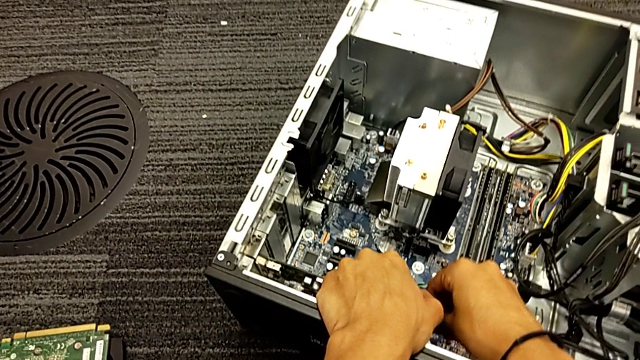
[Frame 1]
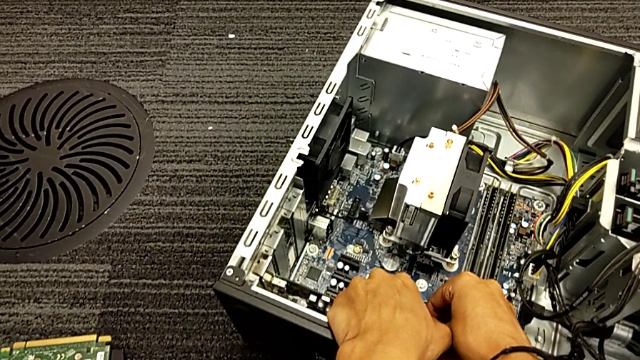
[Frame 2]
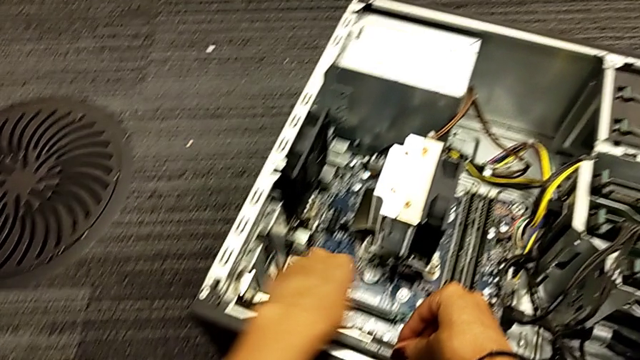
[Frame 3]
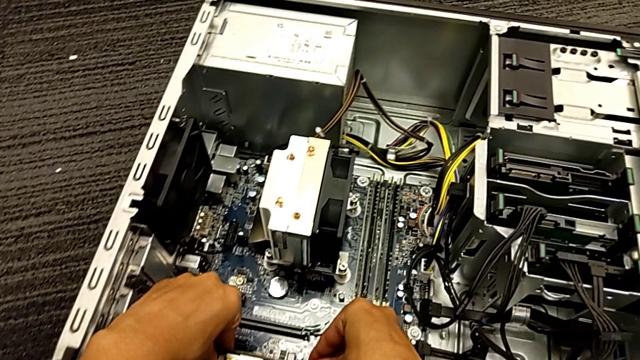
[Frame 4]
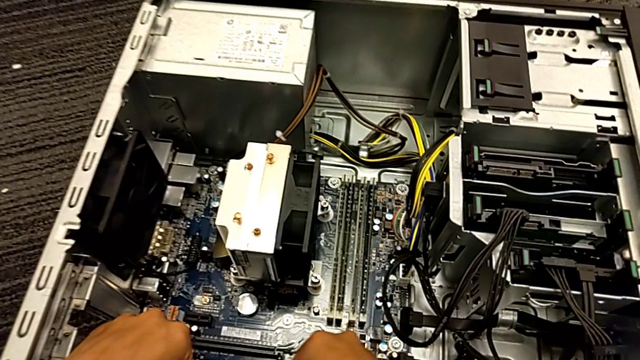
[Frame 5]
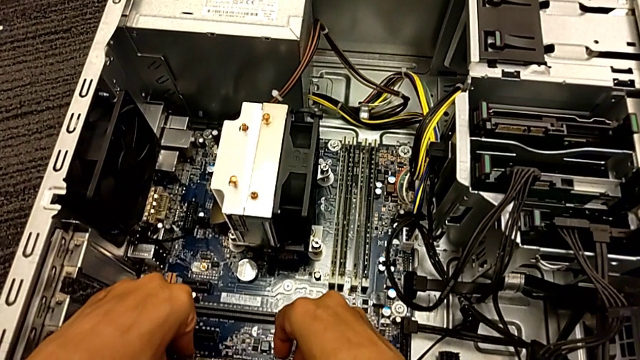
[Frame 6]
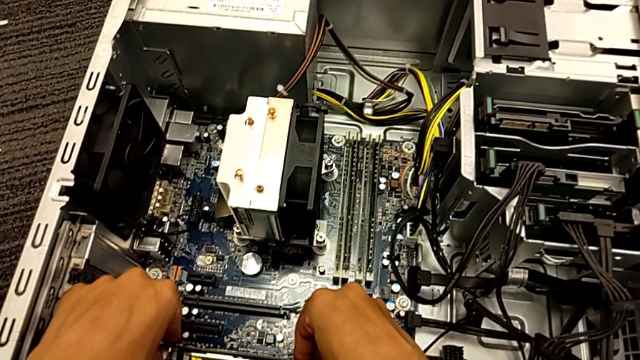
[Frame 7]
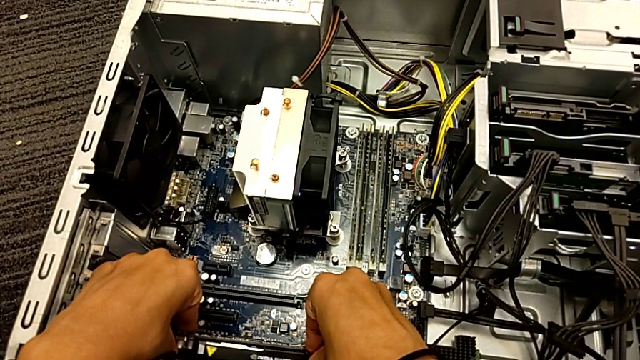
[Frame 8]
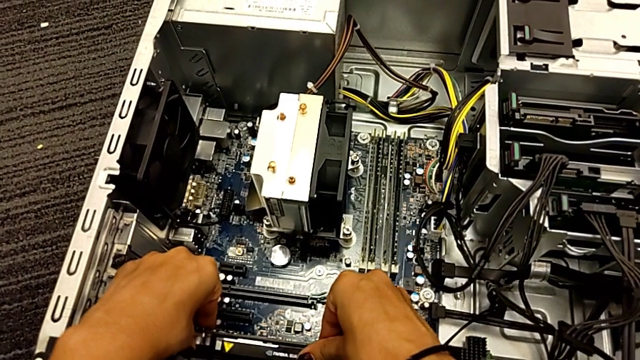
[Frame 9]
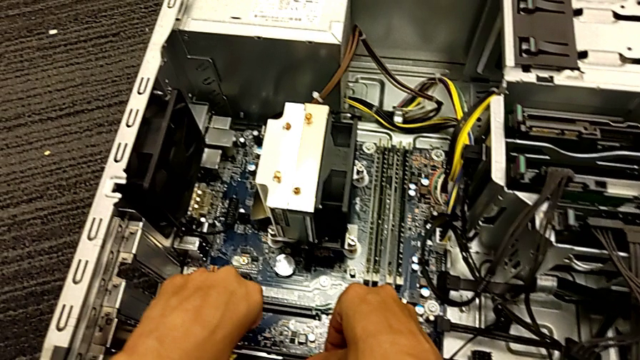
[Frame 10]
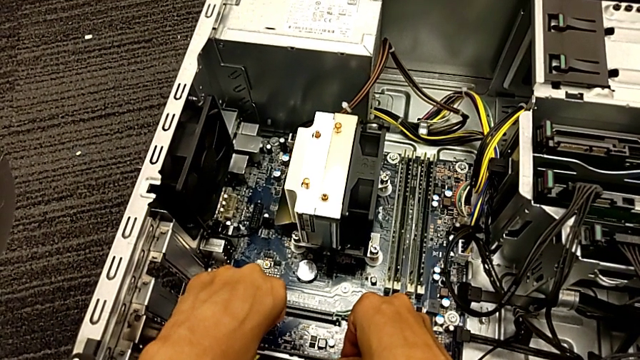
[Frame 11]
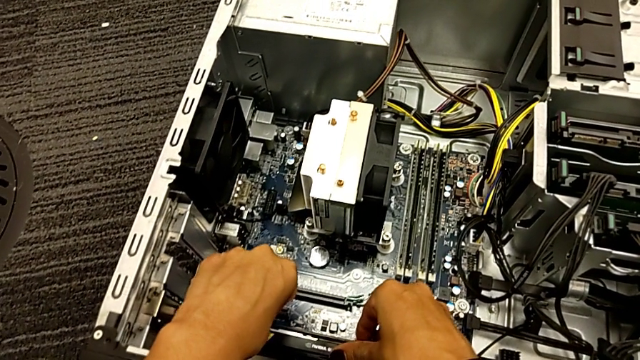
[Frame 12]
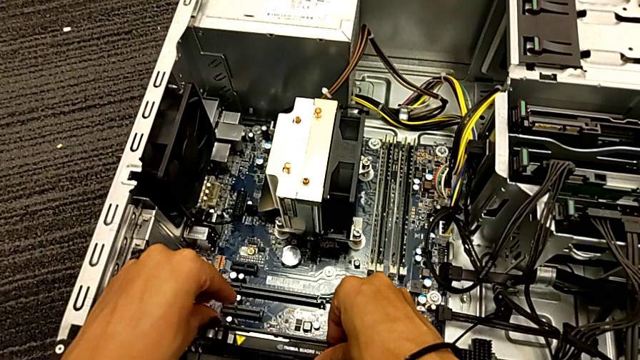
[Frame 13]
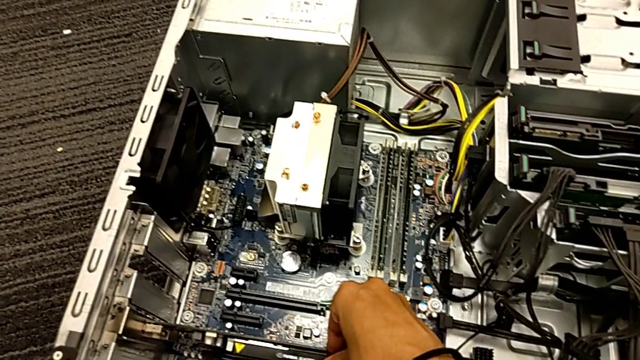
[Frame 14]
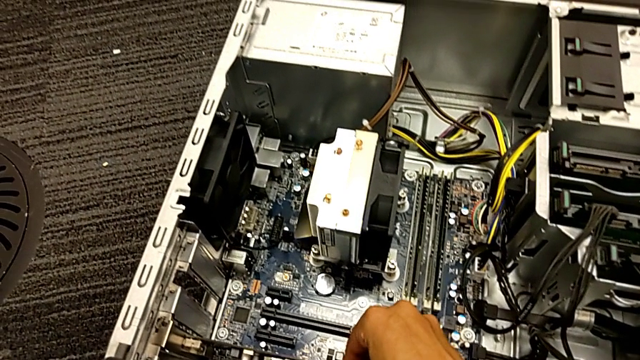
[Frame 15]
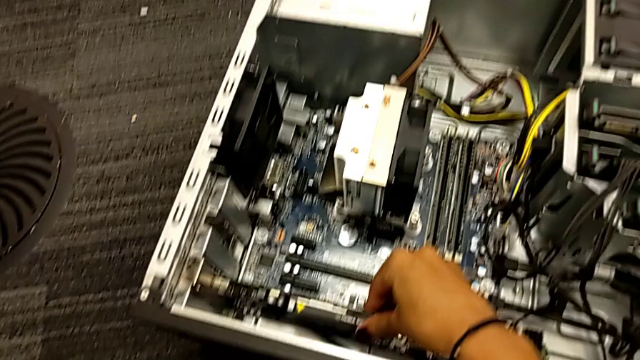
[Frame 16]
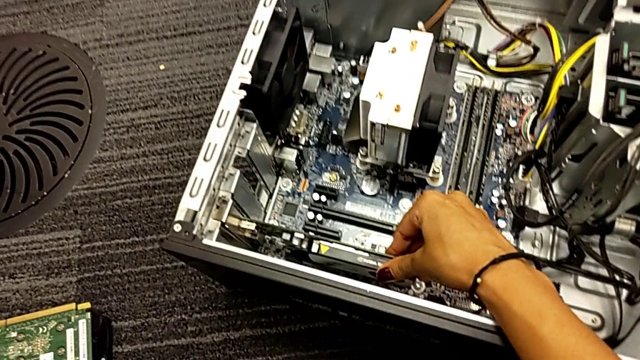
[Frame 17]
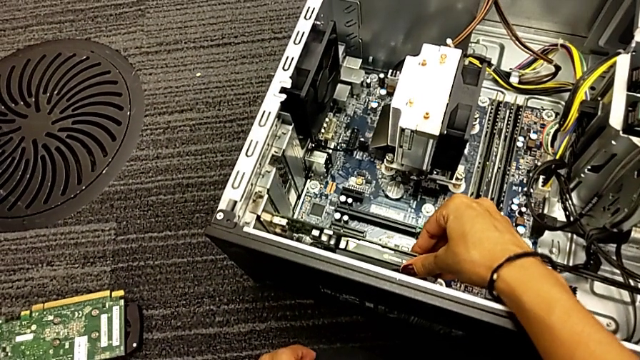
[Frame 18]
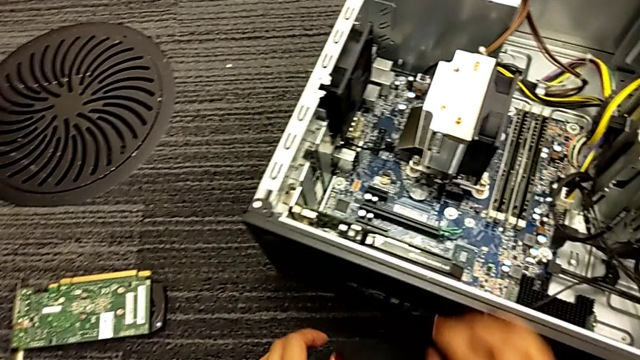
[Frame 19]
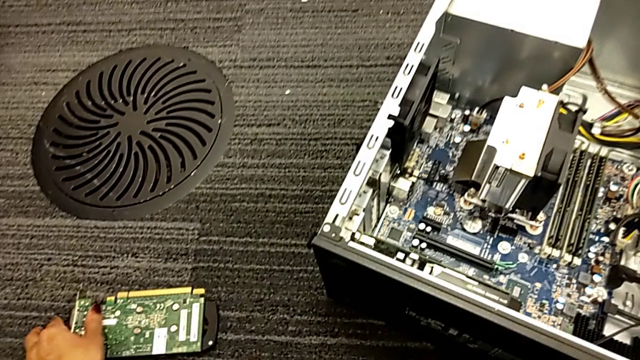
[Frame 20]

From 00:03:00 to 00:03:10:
The camera wearer is trying to assemble the graphic card. They keep pushing the graphic card and touch it.

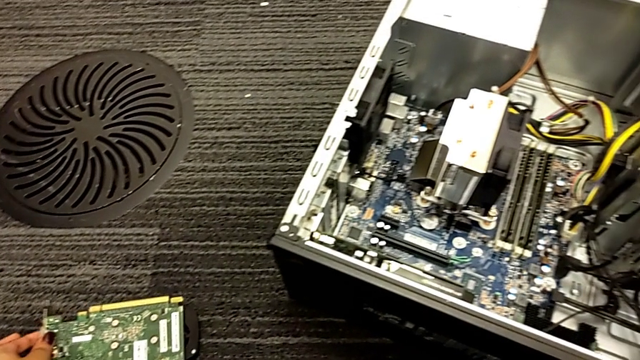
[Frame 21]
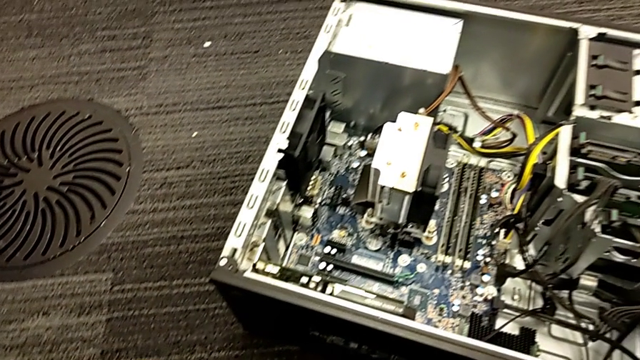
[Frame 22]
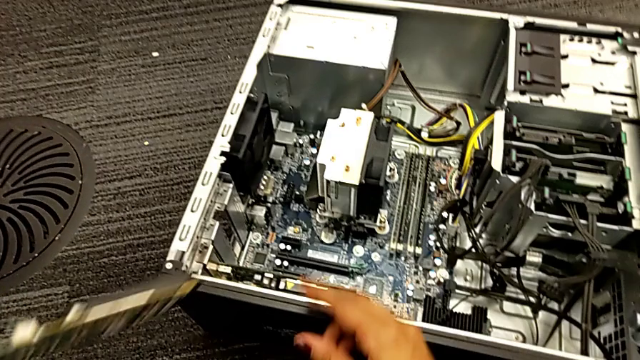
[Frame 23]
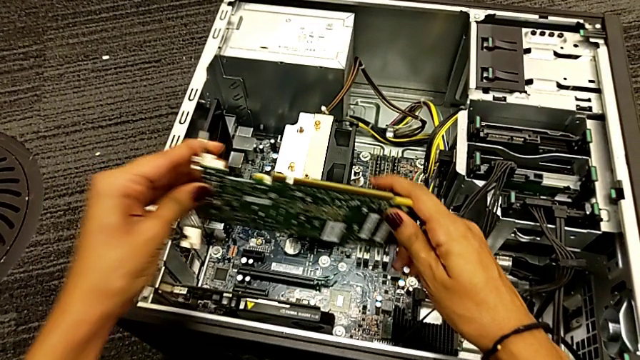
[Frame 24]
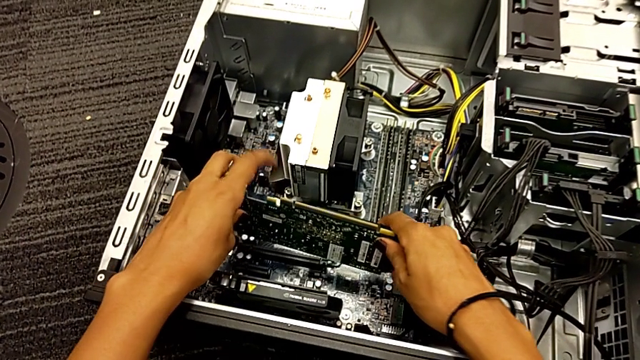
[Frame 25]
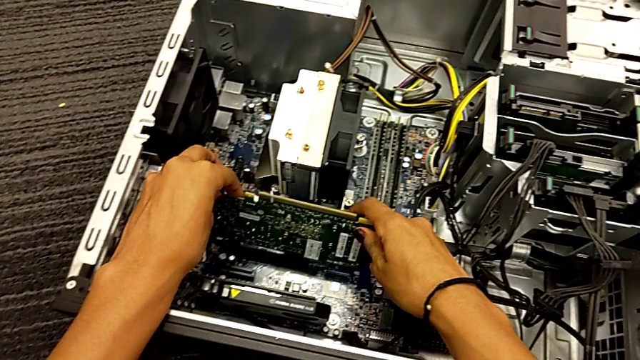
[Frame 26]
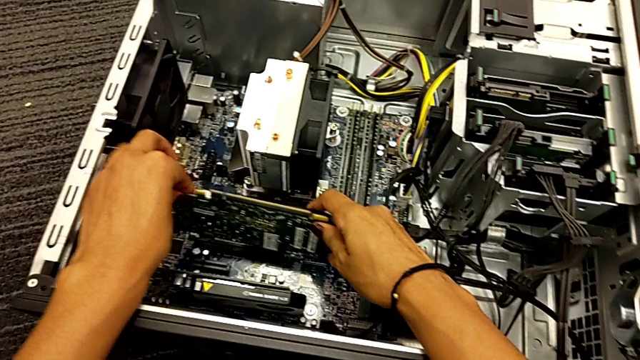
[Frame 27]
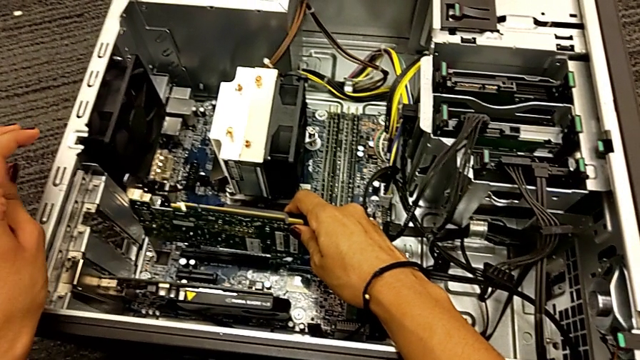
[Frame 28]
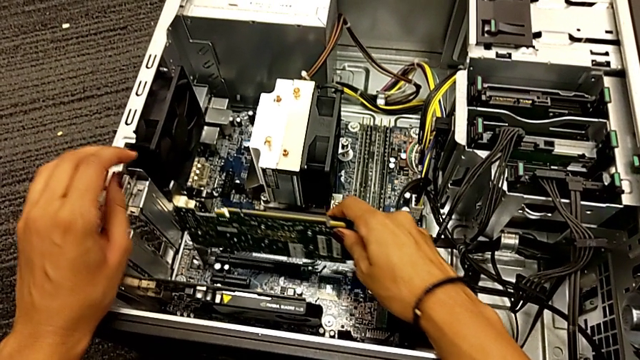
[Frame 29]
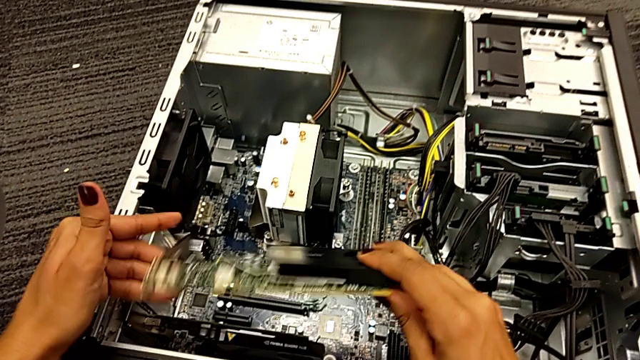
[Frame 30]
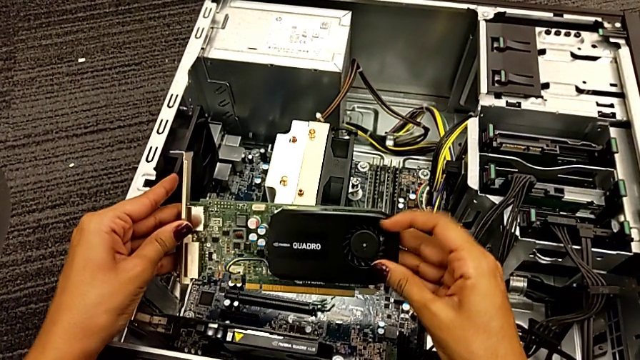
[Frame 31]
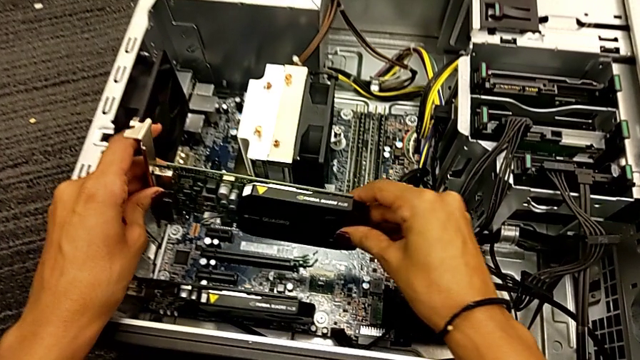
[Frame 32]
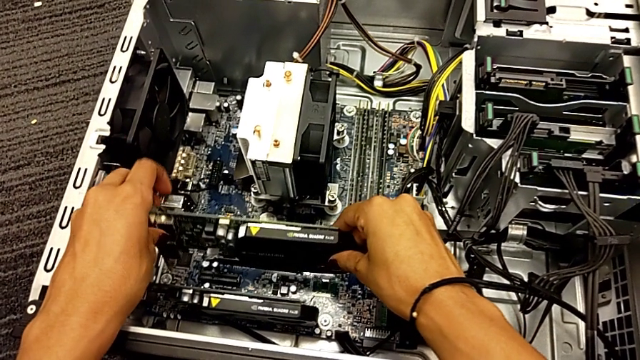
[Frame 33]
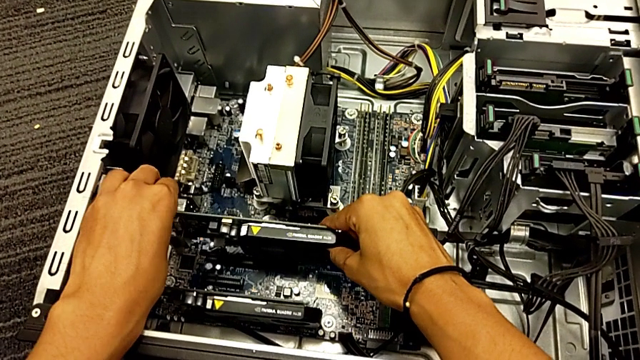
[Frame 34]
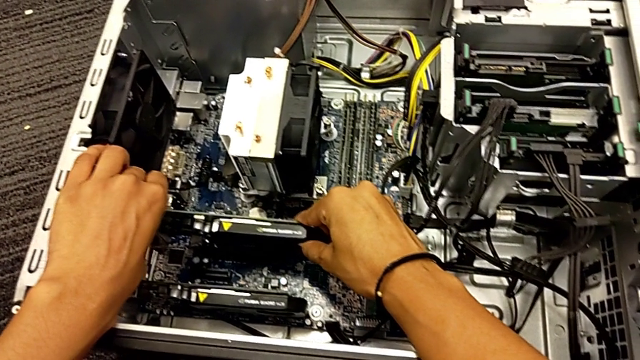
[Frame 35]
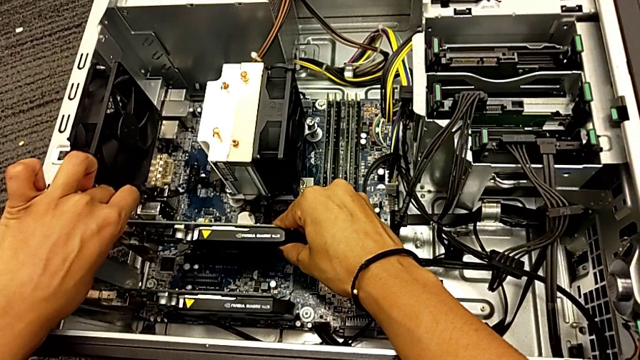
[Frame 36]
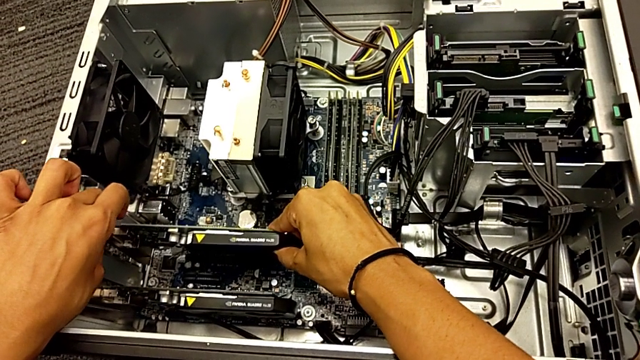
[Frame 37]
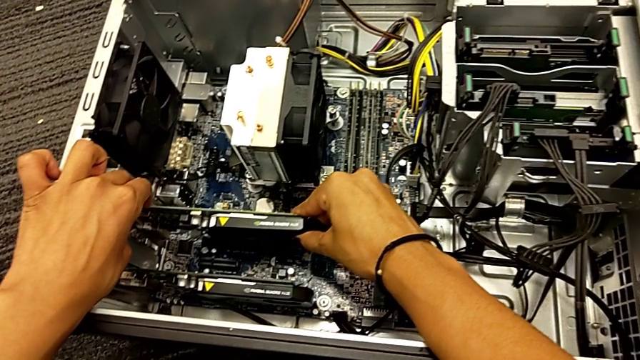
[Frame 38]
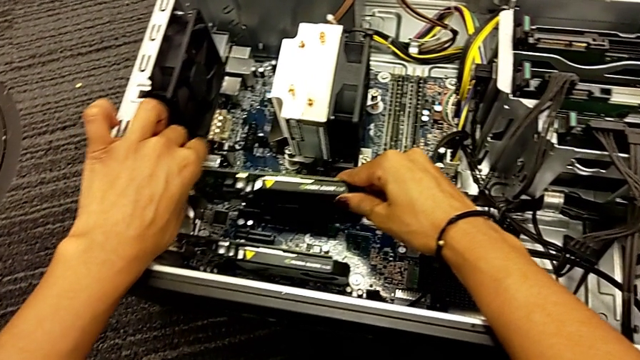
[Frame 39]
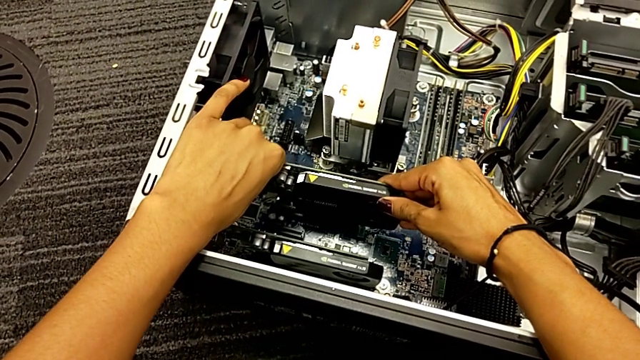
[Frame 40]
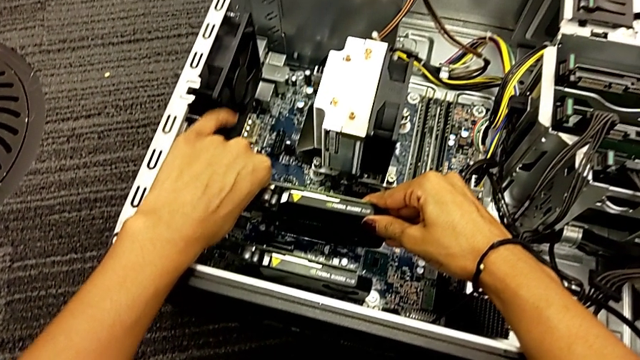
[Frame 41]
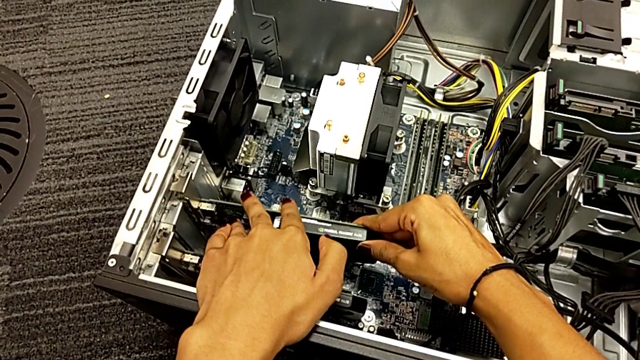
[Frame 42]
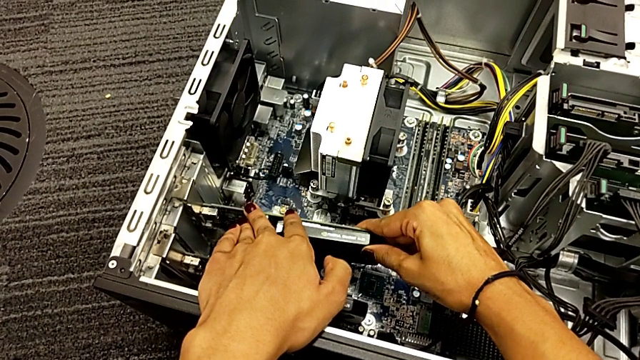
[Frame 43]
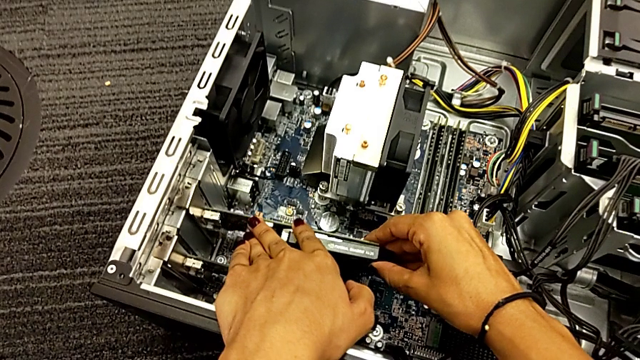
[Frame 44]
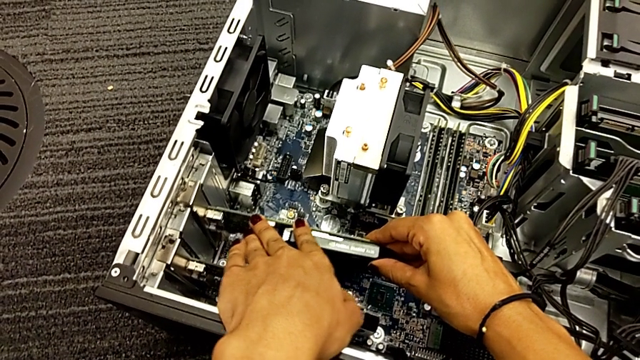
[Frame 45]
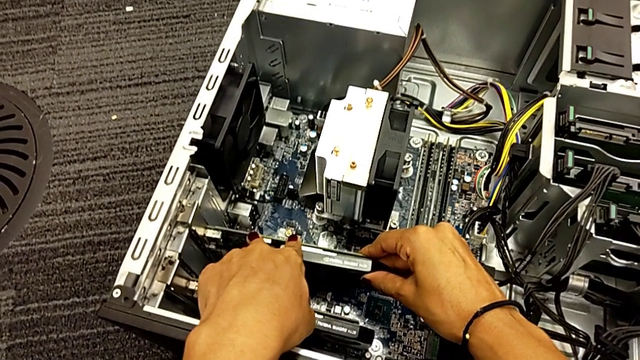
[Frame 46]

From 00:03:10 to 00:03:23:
The camera wearer is trying to assemble the graphic card. They grab the second graphic card, wrongly place it upside down, rotate it, place it and push it.
